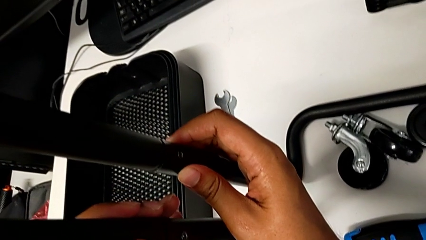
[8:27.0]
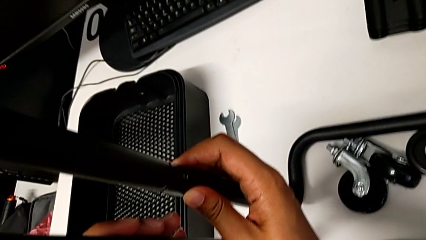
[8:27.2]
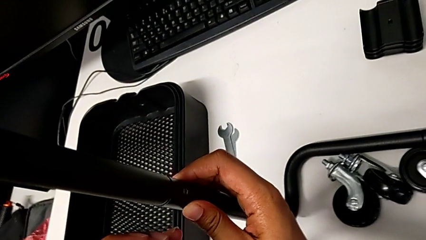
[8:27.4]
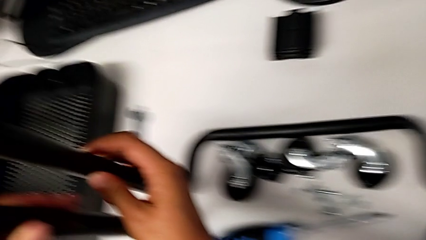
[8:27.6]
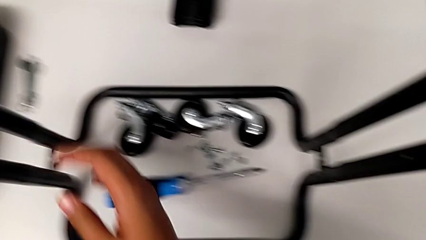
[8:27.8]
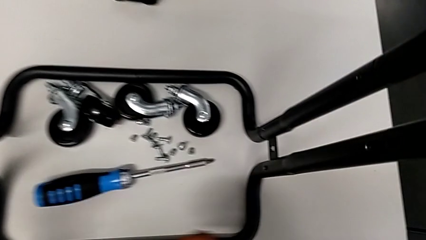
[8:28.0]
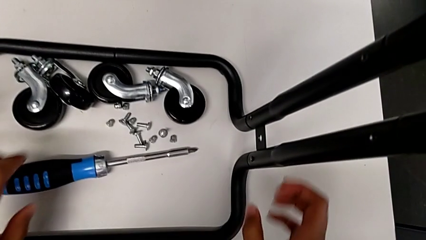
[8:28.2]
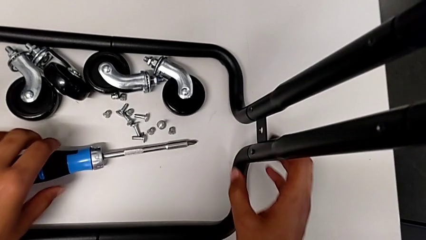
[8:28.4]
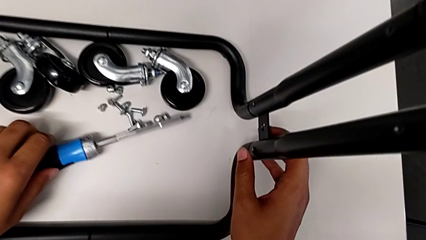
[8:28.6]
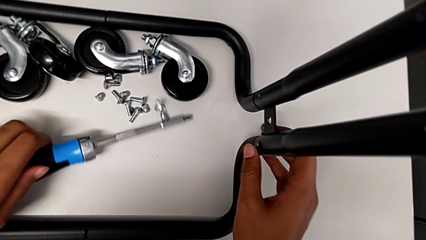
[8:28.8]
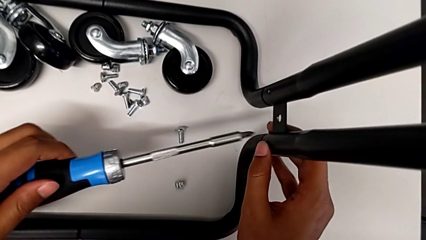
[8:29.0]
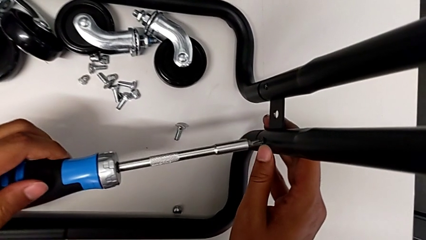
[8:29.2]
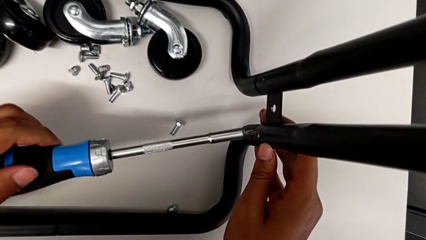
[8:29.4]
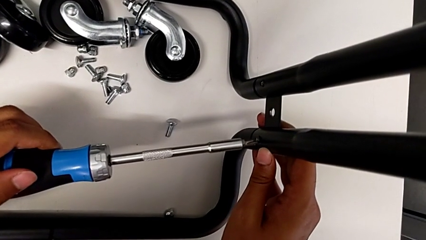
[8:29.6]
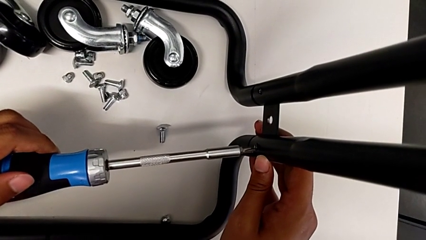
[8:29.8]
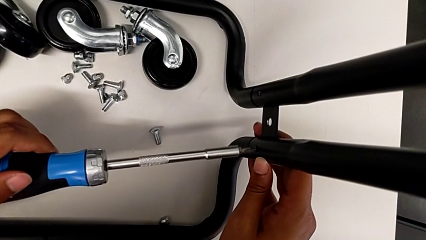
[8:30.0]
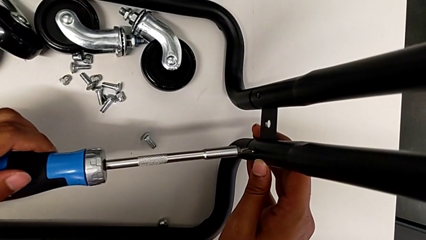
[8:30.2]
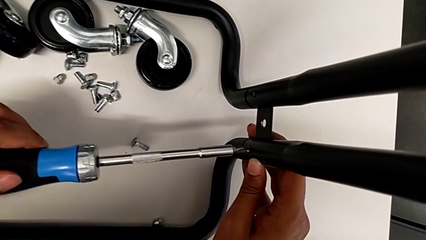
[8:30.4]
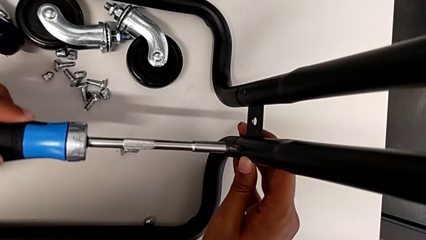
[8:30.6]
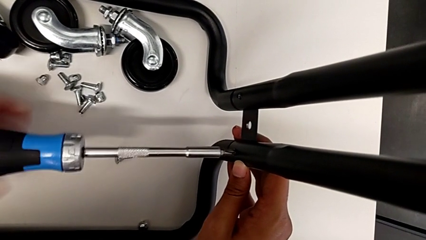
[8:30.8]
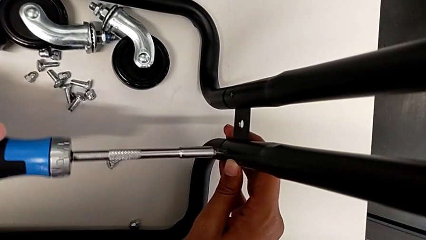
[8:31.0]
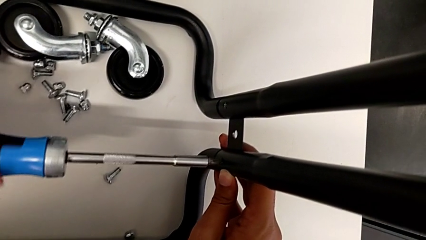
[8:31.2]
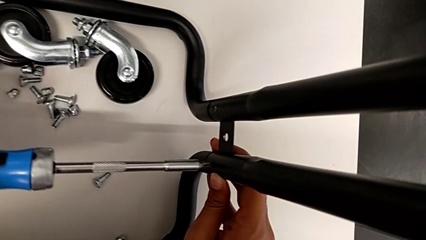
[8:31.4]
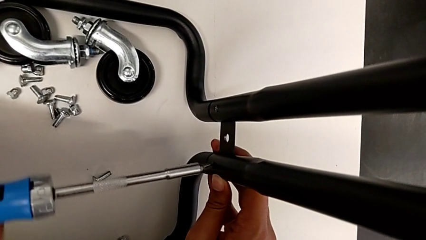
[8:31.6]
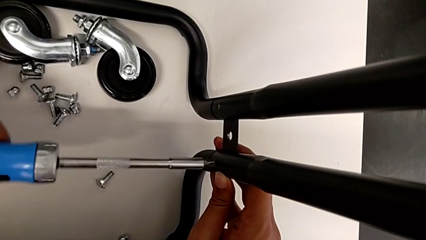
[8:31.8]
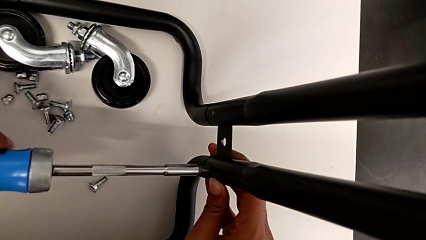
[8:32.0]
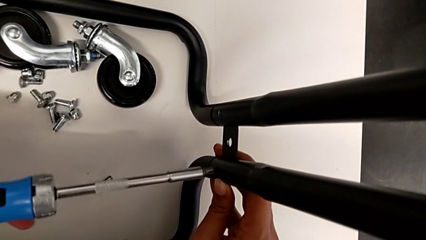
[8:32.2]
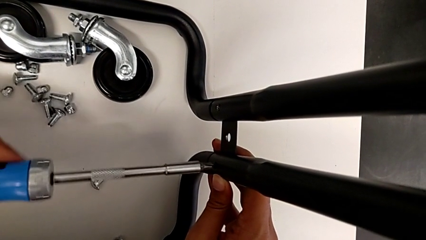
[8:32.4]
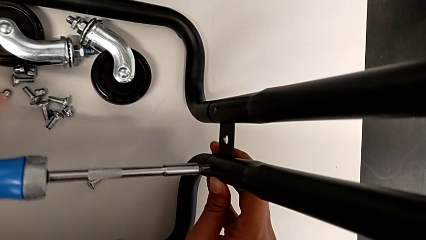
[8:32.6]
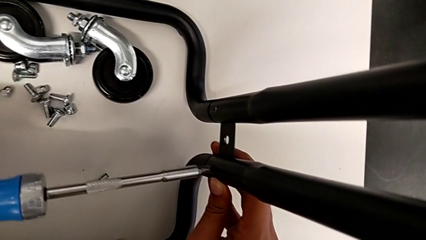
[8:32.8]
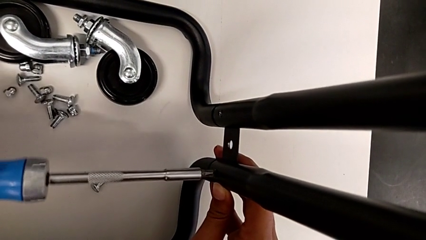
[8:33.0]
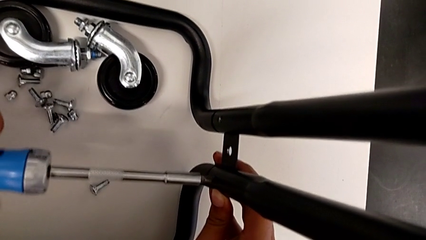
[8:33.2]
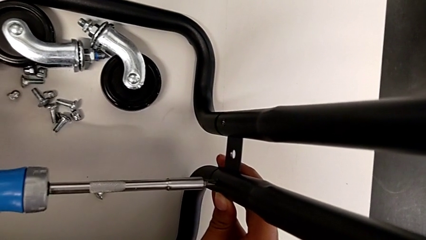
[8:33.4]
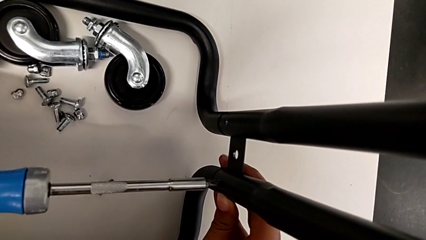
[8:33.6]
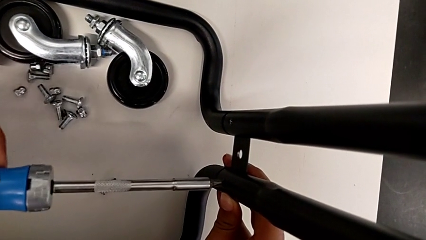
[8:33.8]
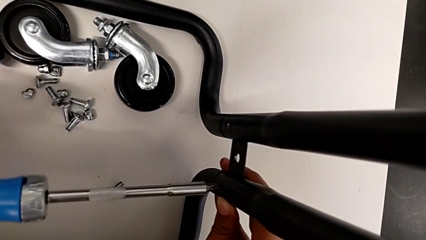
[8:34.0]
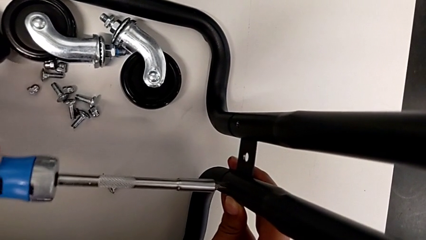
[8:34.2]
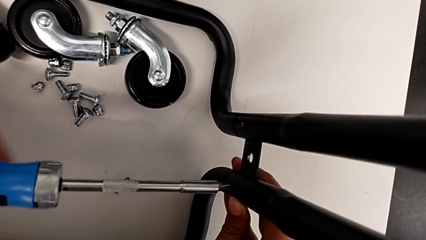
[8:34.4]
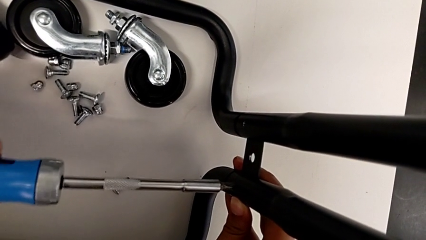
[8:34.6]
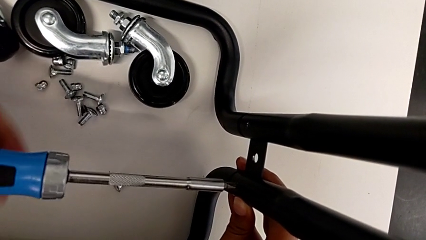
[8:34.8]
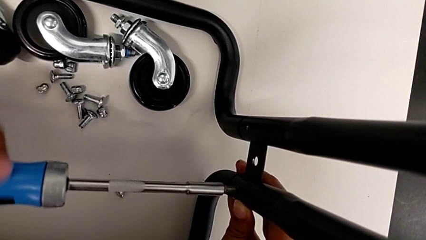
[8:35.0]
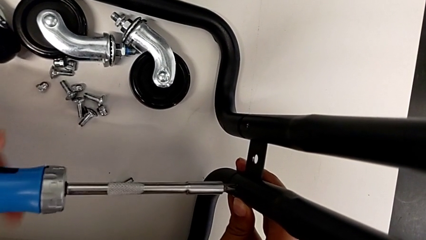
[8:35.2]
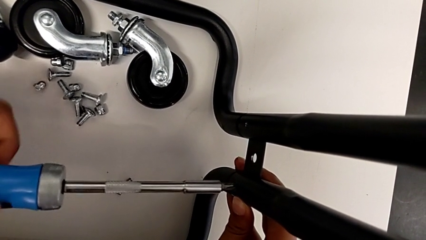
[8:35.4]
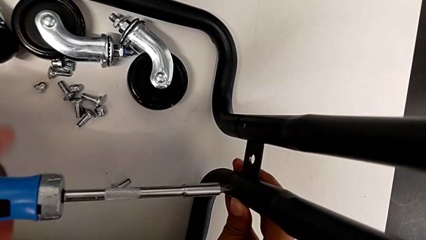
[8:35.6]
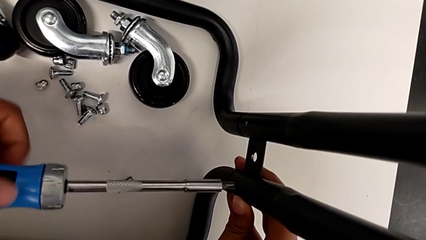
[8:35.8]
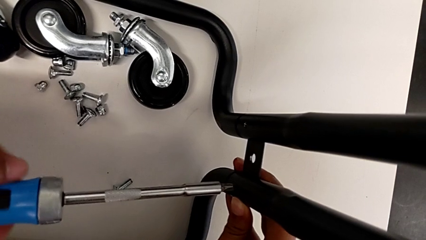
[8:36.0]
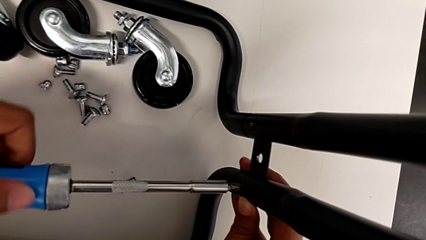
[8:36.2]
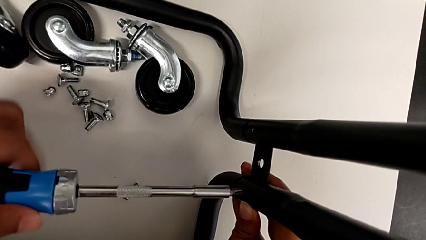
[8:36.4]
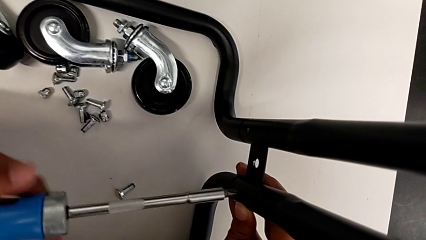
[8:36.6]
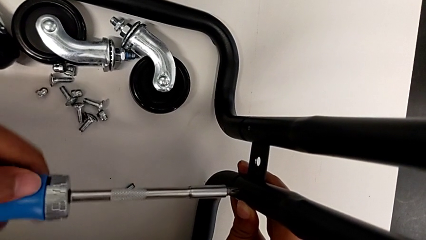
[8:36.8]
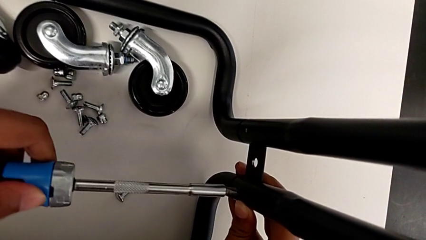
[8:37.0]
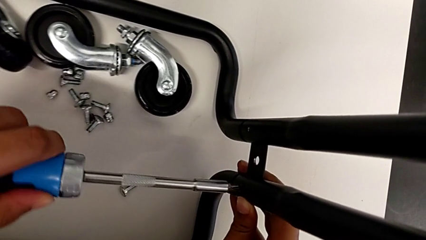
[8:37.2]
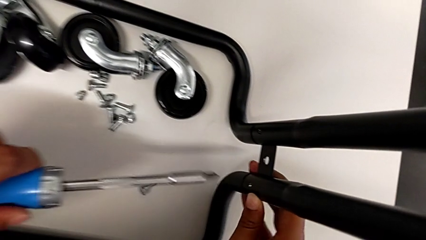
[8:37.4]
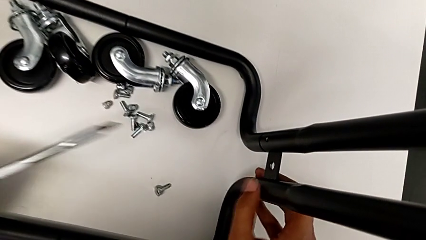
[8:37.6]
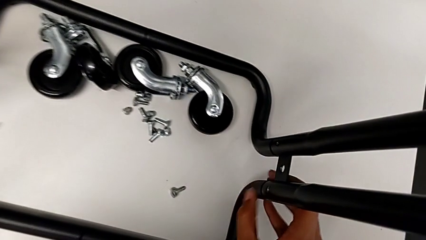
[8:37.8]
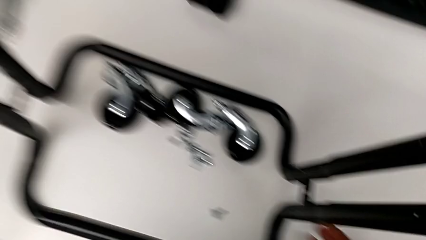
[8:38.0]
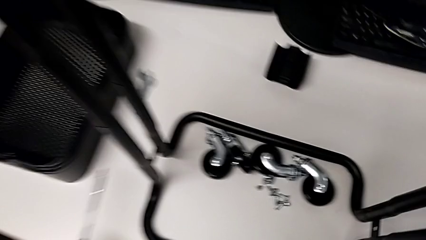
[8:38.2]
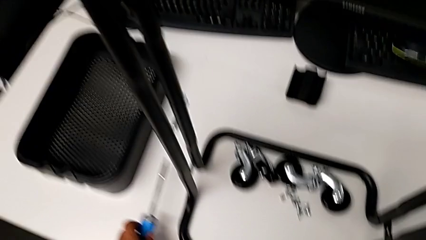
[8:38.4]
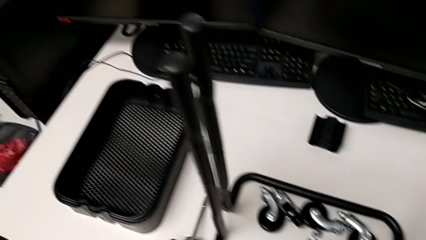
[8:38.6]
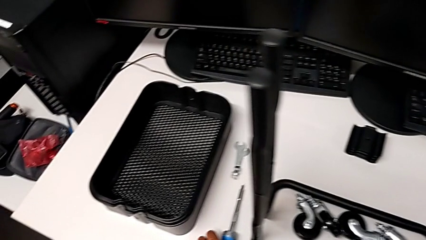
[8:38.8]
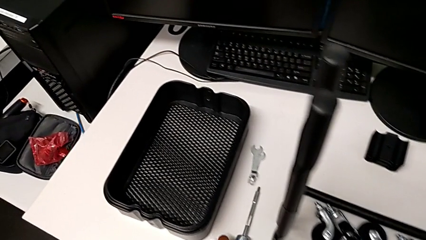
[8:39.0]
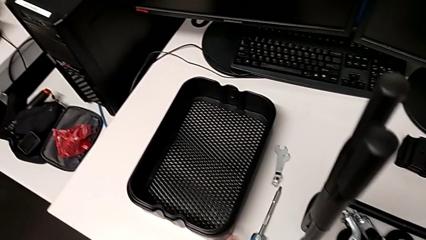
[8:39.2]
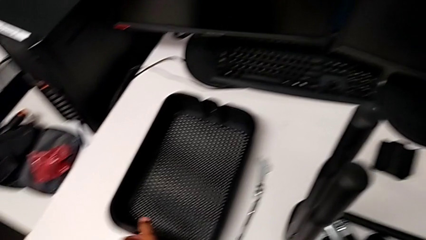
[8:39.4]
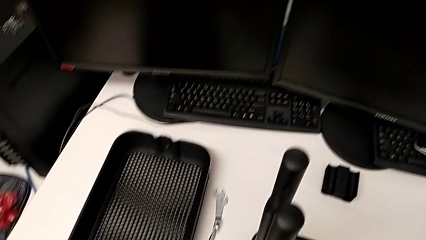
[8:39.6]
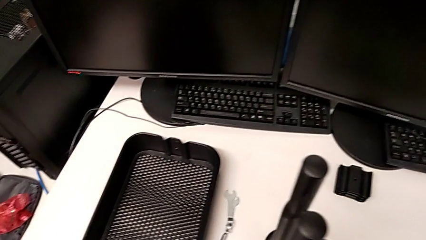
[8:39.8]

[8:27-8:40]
The camera wearer is screwing the second bracket. They keep screwing the seventh screw and place the screwdriver.

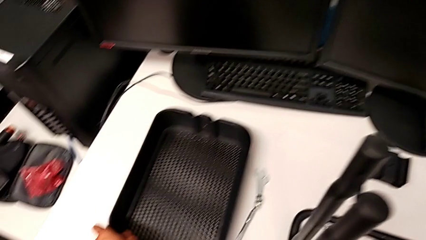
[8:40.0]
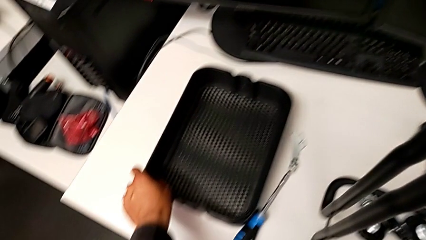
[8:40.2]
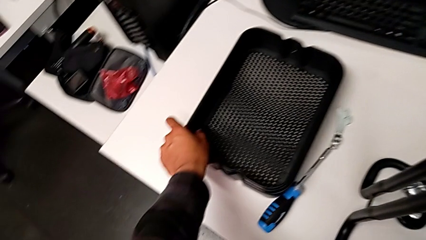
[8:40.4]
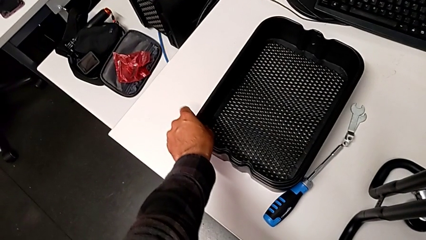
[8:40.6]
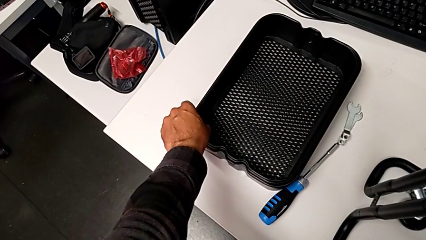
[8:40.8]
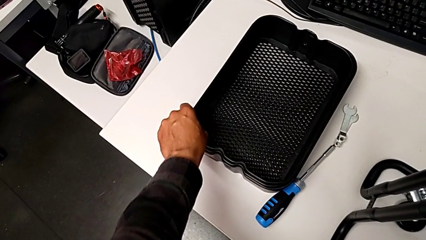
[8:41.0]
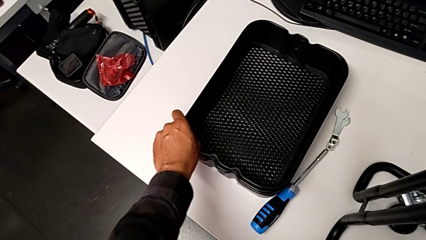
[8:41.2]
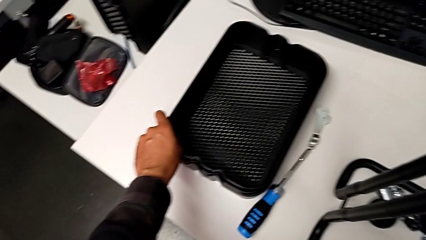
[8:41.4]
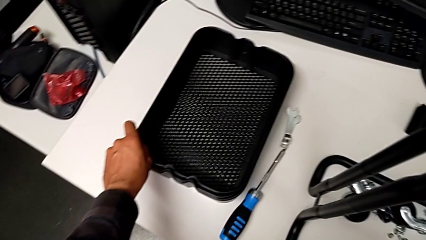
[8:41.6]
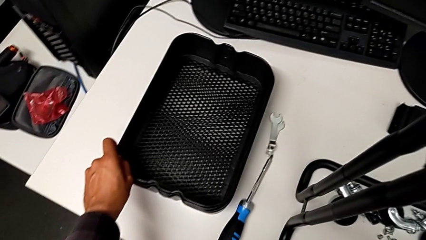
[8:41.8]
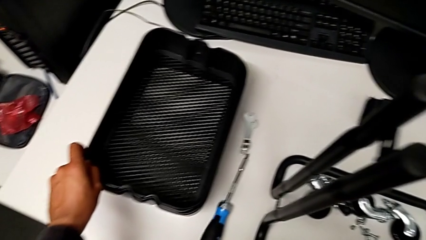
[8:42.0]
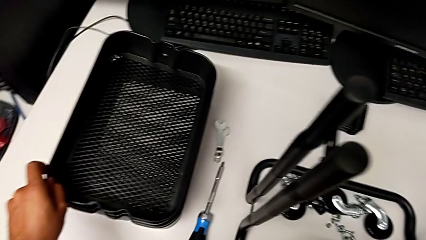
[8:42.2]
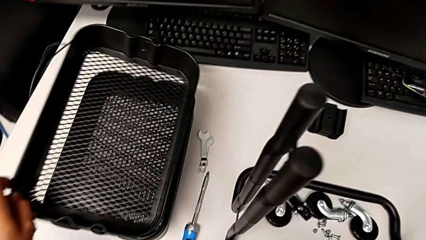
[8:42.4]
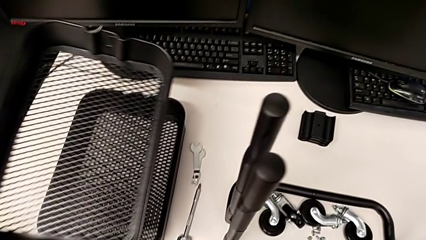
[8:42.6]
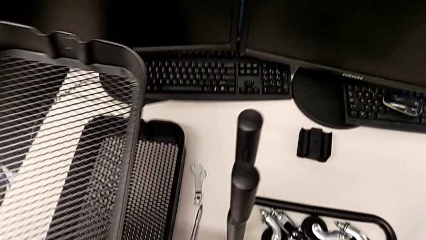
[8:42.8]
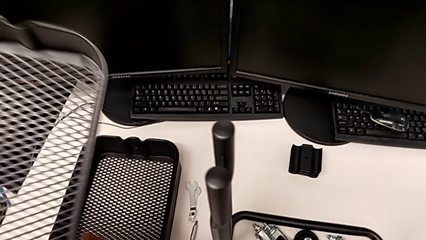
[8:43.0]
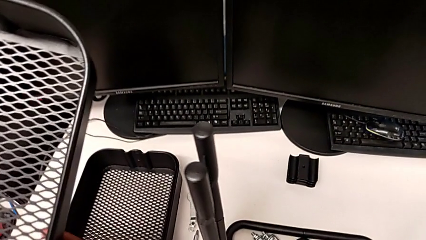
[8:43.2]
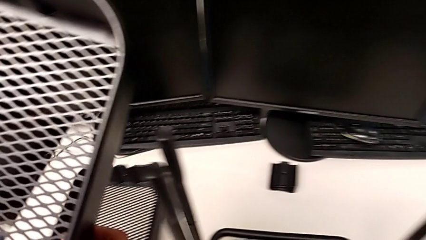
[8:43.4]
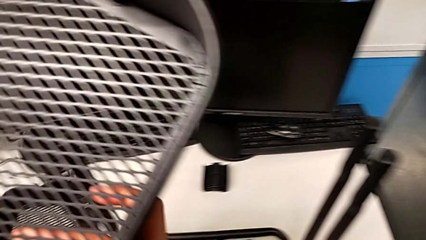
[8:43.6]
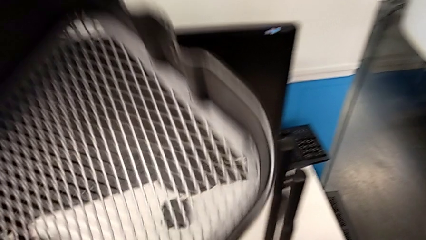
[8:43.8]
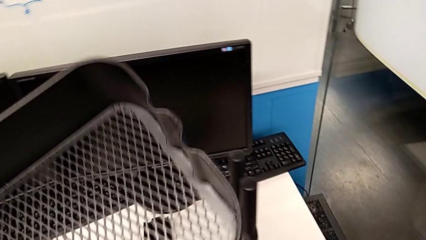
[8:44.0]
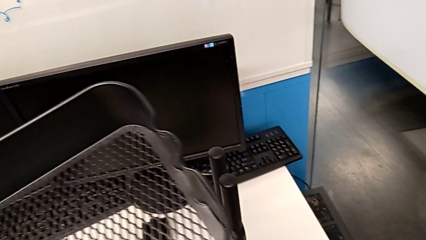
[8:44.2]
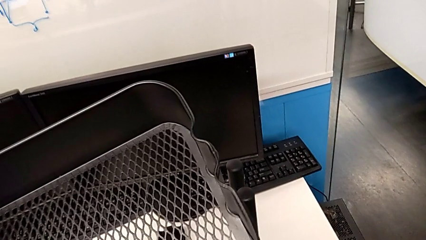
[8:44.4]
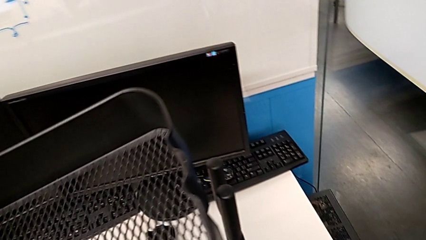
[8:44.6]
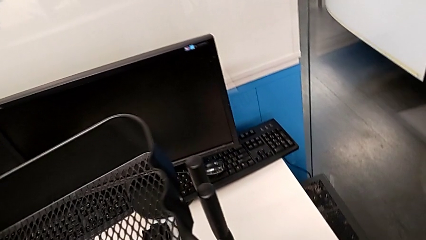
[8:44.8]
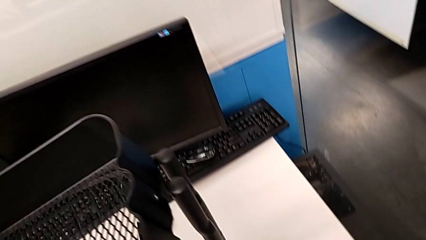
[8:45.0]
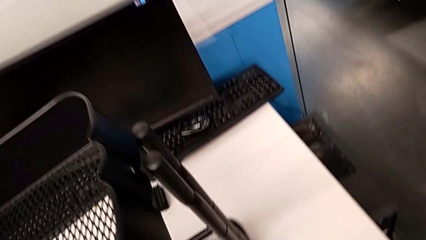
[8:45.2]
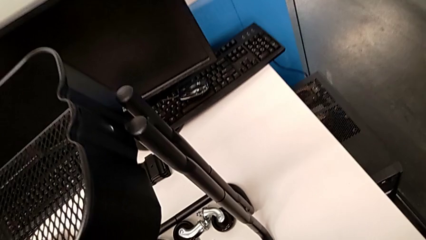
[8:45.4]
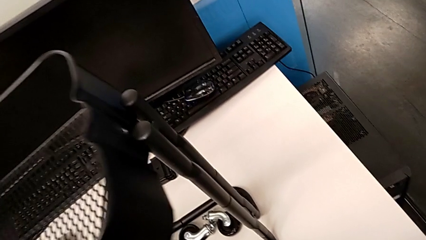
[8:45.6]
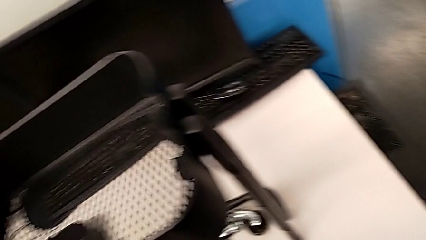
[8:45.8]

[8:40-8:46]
The camera wearer is assembling the tray. They grab the first grid tray.
